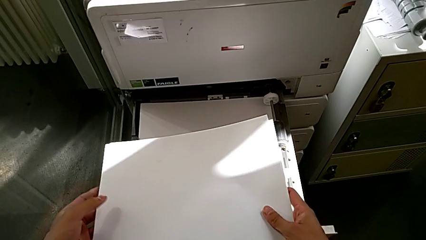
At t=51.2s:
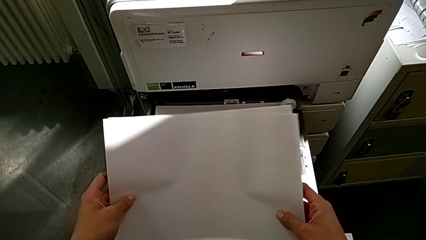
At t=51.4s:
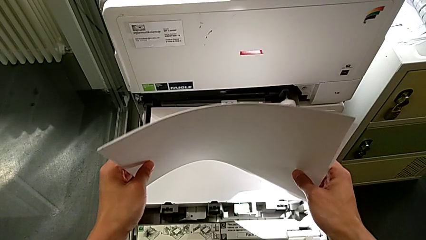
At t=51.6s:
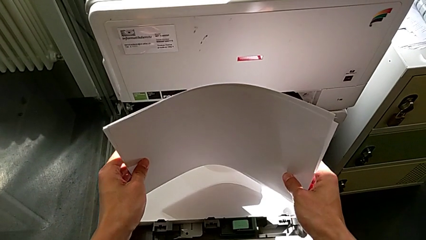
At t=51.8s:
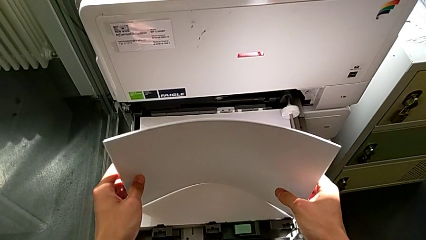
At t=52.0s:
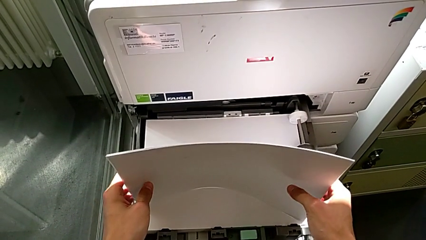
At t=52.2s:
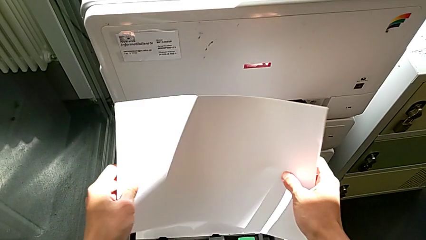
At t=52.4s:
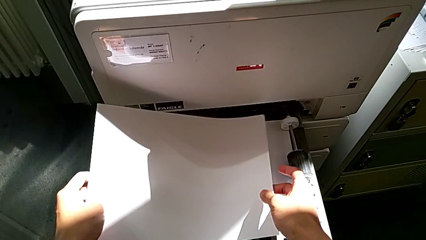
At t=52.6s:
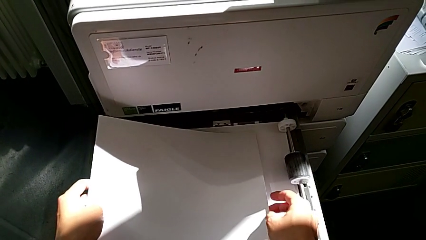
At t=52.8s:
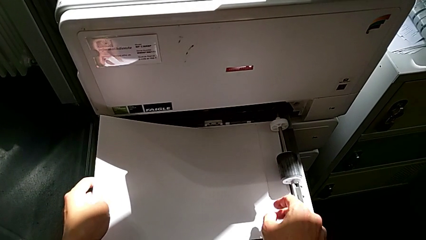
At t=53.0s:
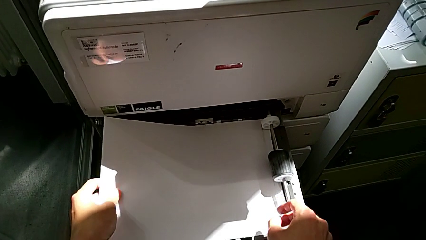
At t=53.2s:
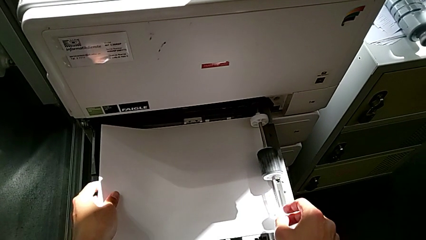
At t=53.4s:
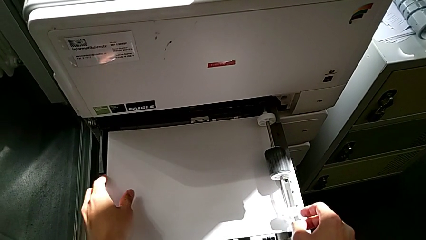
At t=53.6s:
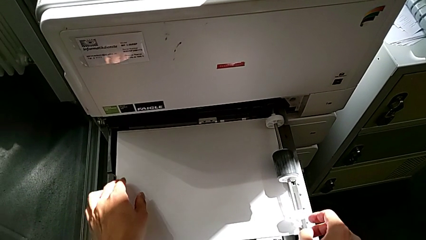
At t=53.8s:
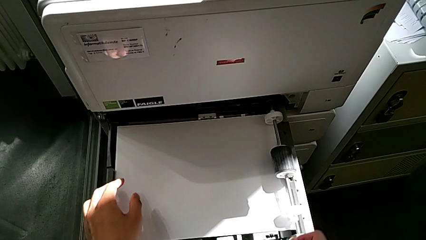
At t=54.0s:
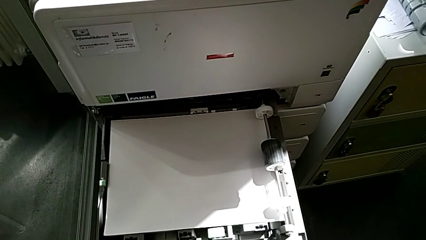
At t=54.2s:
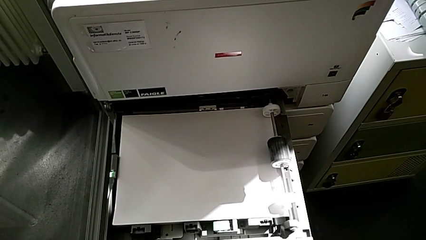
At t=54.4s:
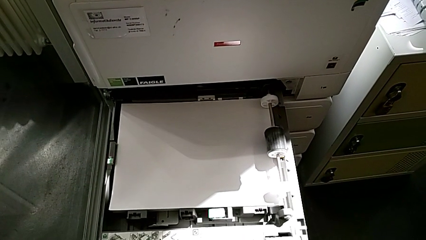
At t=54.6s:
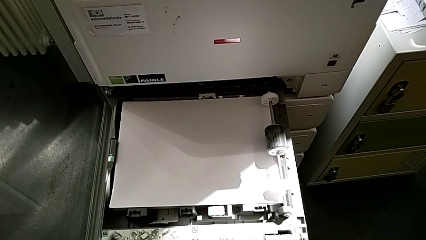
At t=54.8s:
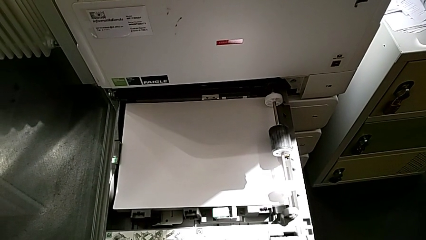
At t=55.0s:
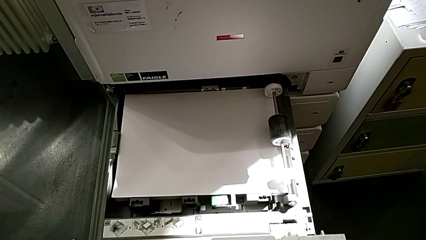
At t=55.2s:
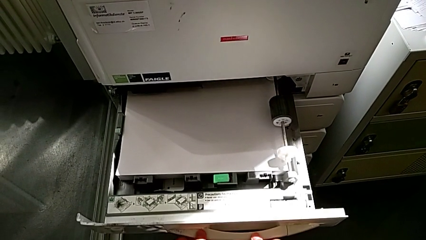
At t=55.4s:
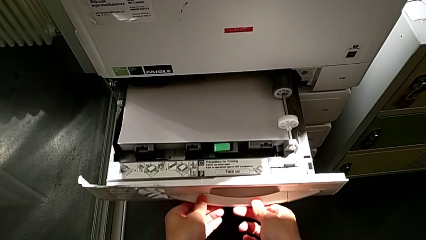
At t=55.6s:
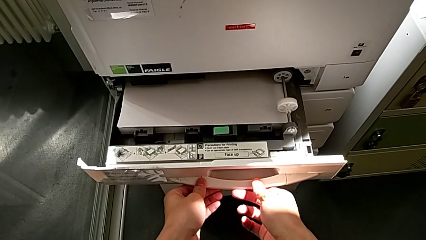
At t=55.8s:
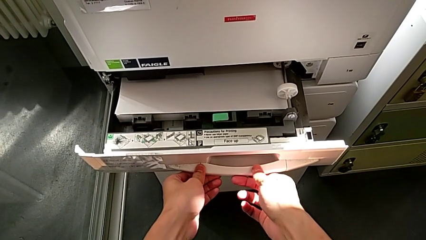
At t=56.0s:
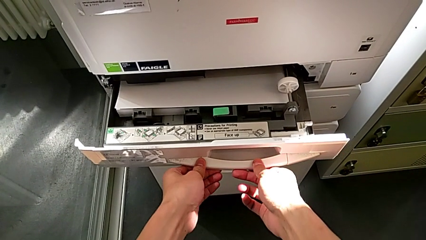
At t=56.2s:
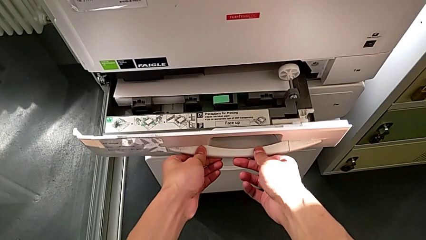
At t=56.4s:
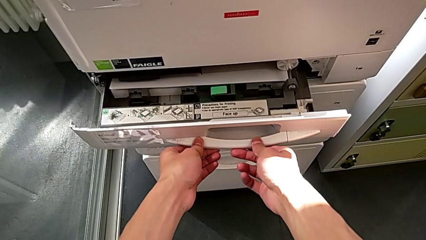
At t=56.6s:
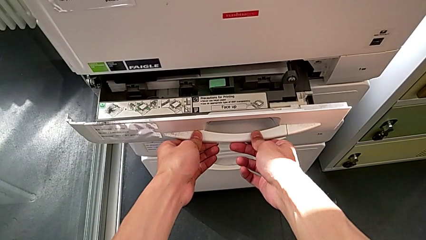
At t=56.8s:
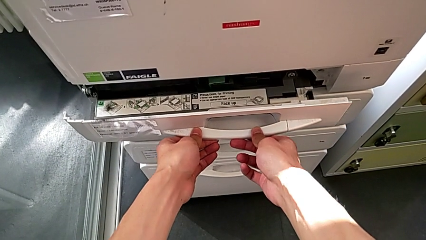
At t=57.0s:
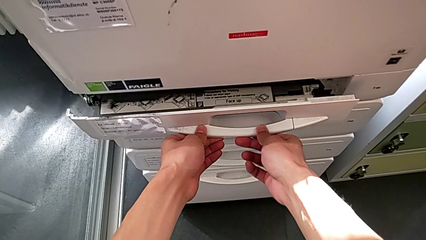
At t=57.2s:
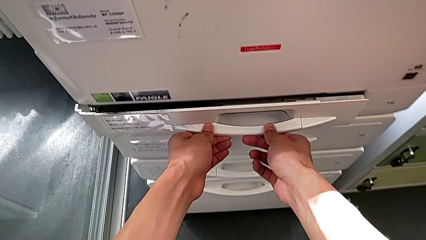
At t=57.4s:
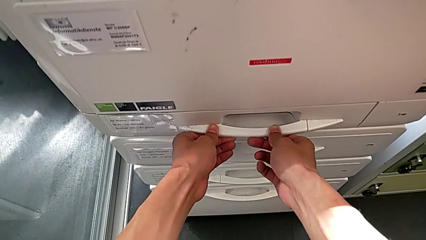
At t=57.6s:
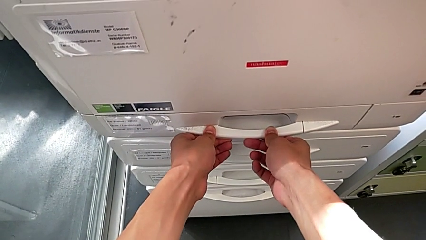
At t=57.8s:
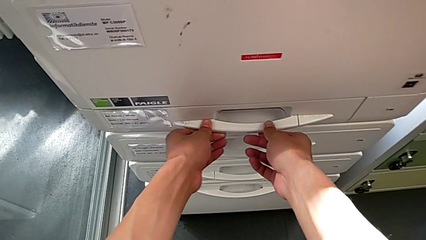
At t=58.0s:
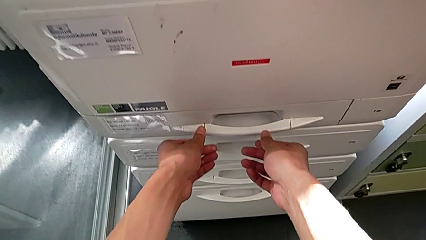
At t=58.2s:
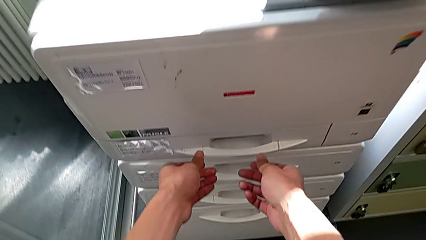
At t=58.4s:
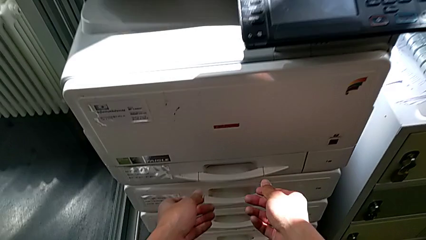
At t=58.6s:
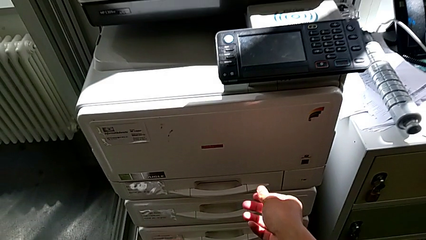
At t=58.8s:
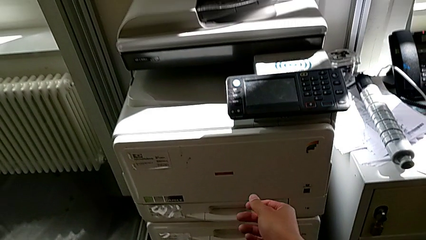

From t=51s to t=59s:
The camera wearer is loading the paper stack into the paper tray. They align the paper stack, insert it and close the paper tray.

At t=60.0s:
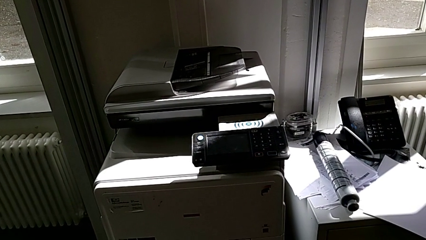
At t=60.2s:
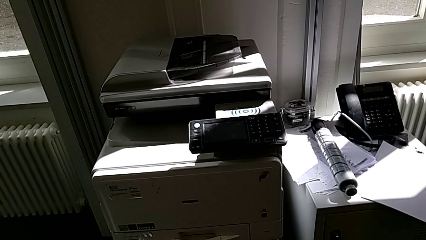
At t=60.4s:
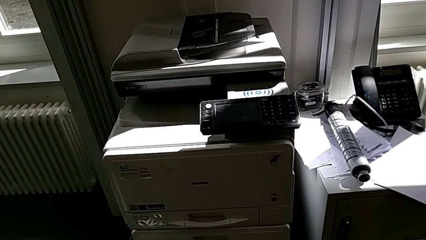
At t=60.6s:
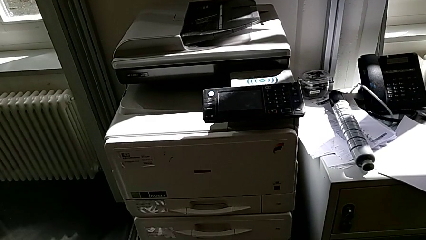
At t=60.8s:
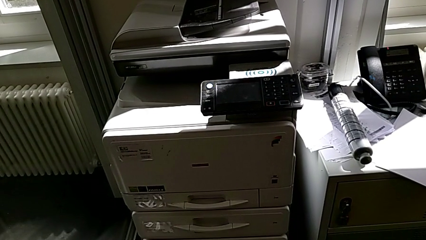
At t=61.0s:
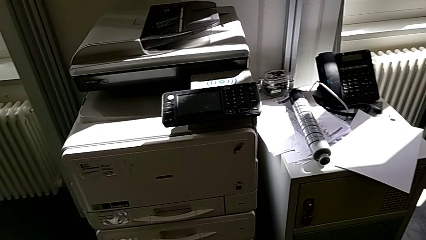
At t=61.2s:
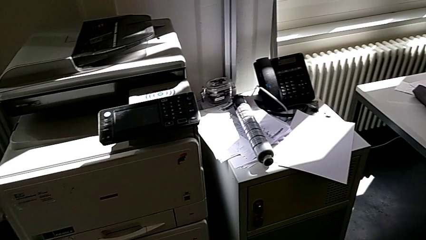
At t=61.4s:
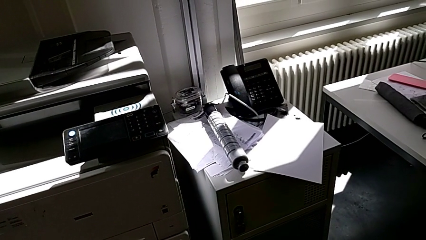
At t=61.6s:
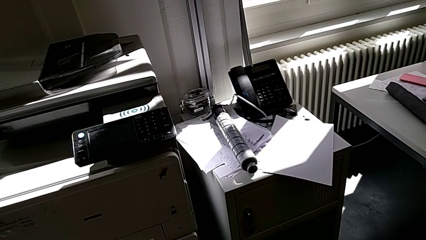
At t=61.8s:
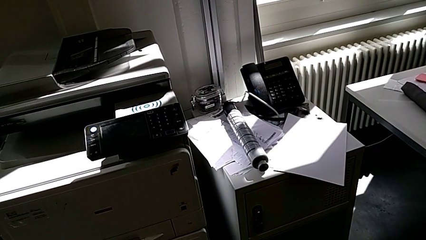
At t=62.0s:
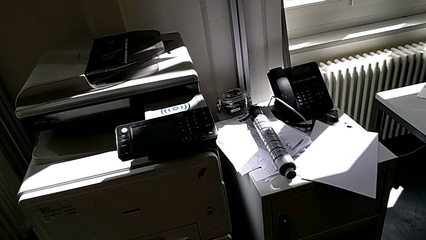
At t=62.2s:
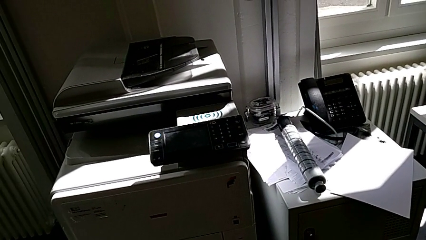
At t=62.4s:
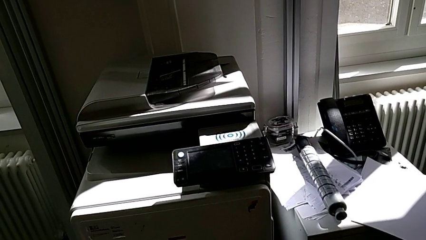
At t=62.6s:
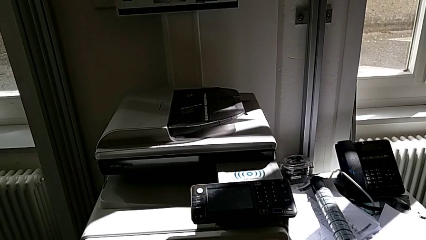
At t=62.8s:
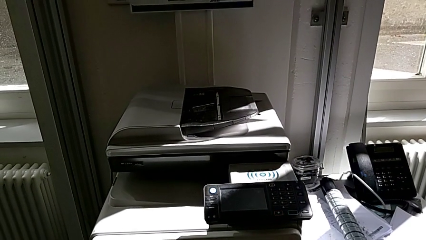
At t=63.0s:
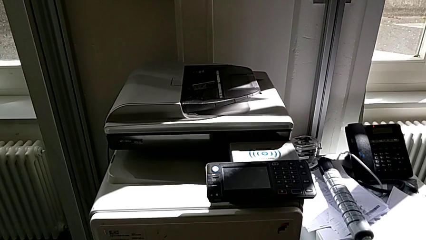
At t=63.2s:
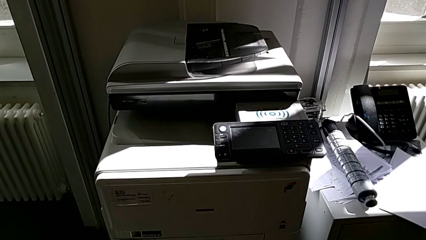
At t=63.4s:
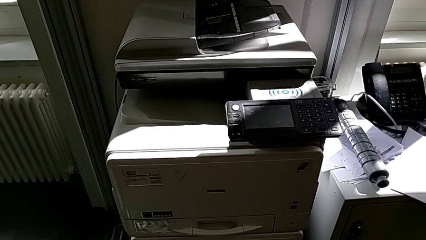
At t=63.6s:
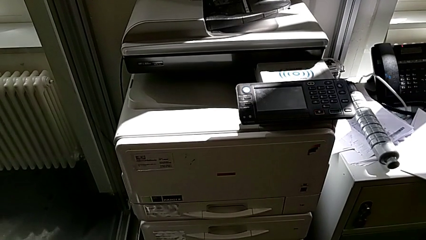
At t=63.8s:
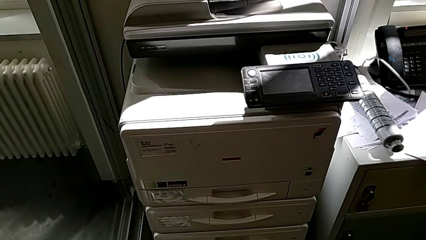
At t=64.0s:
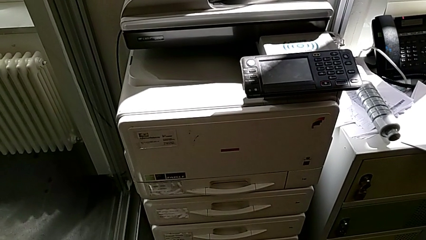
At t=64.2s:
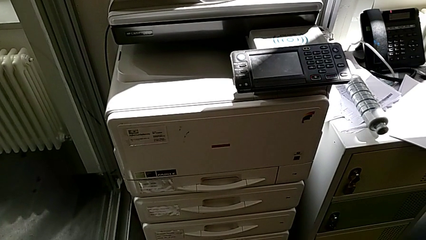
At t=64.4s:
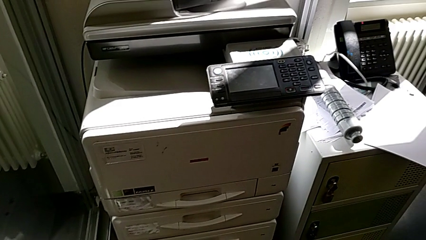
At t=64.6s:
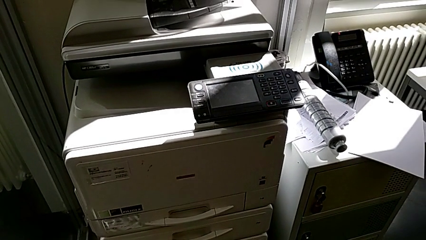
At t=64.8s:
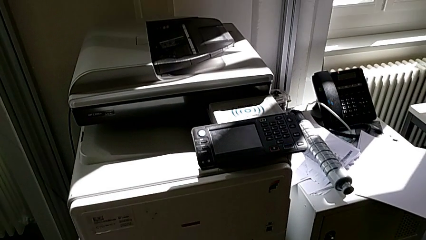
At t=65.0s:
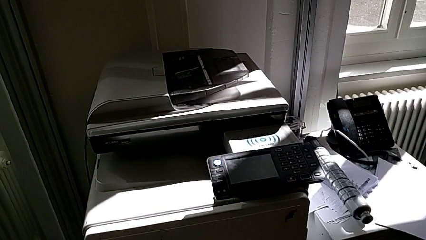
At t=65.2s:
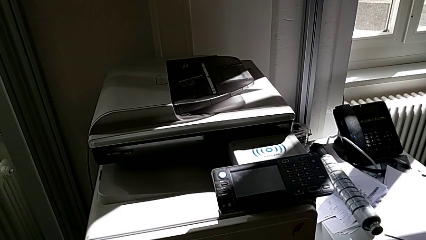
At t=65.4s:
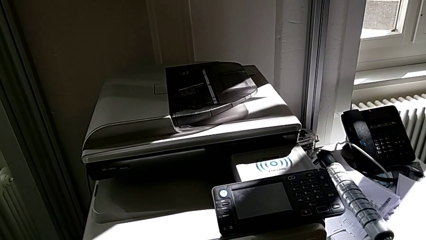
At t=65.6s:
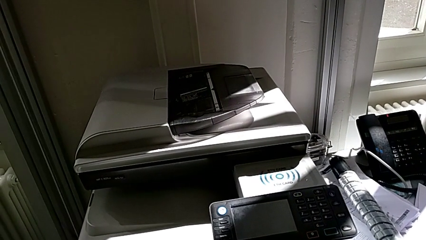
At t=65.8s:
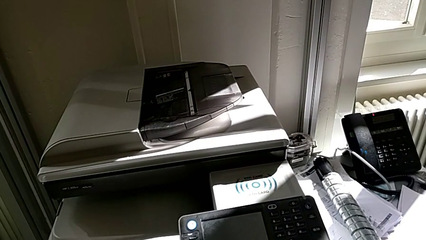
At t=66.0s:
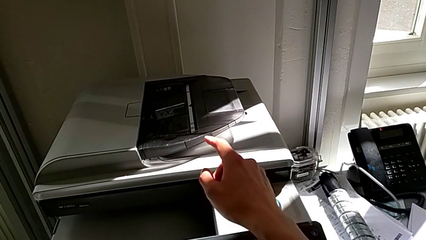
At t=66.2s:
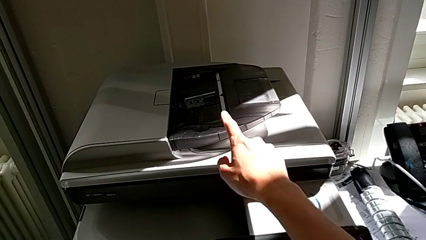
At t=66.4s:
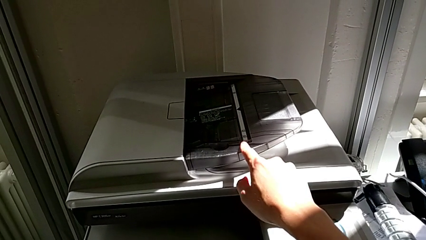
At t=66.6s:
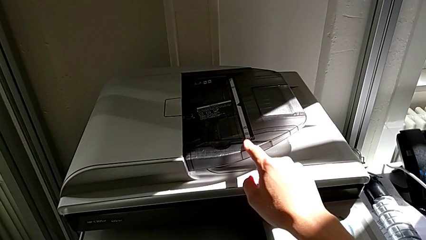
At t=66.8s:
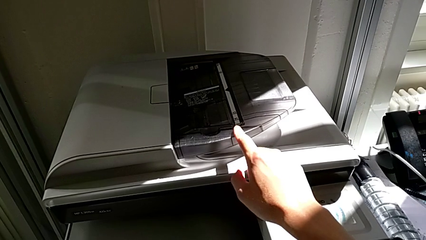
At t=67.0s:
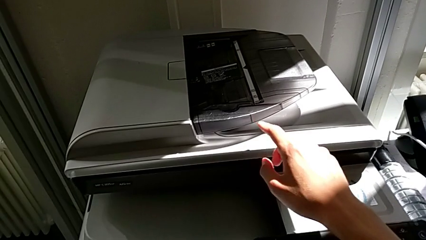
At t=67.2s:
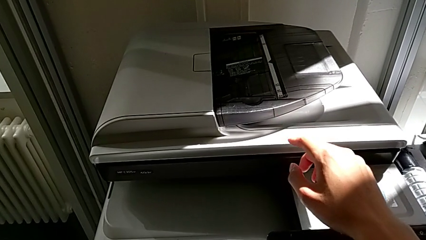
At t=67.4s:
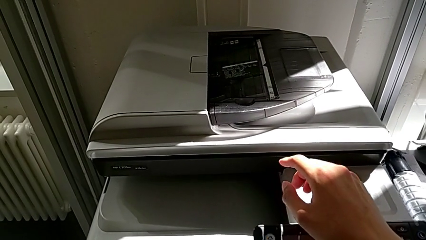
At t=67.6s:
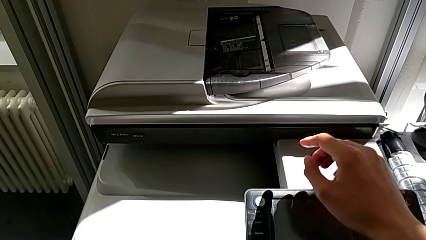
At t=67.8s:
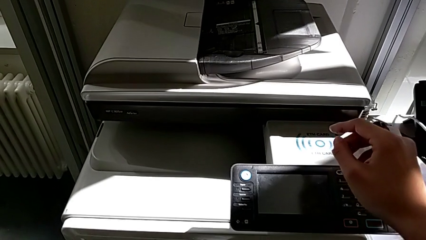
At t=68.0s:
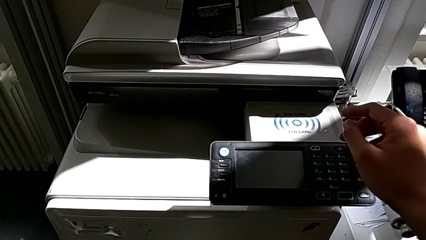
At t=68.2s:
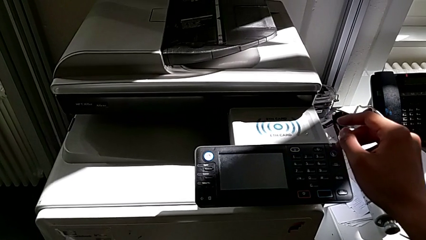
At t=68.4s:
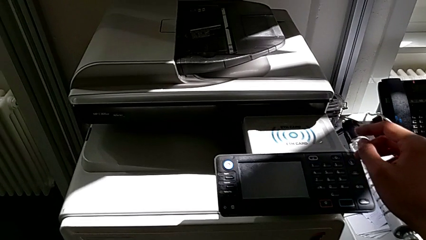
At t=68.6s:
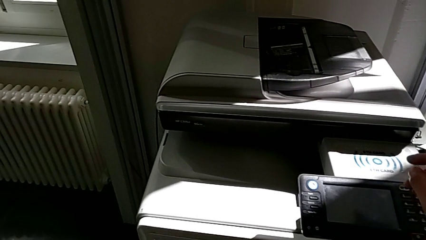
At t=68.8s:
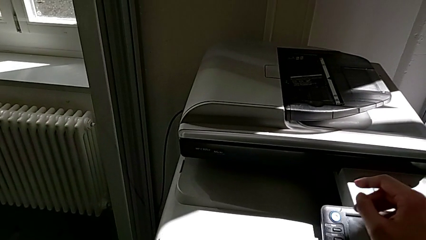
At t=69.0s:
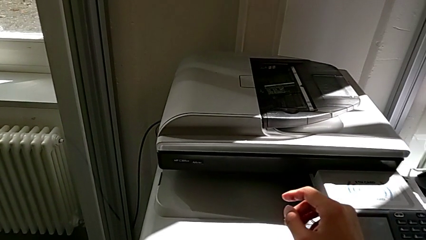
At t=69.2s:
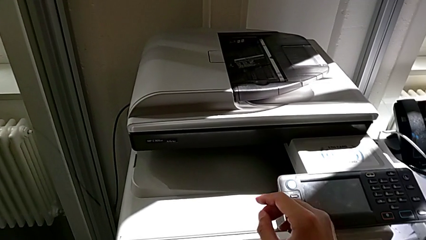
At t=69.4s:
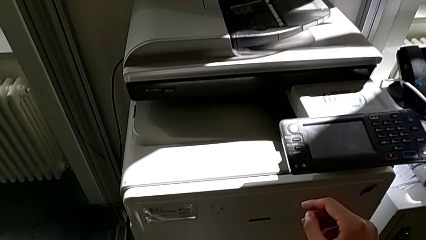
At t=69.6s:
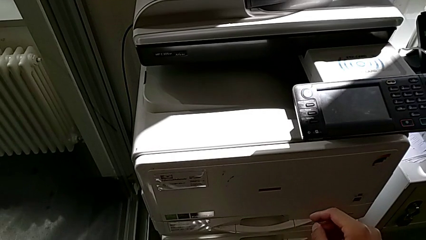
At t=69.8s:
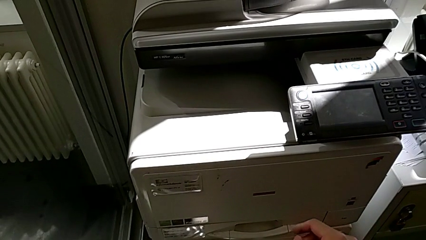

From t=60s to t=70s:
The camera wearer is exchanging the black ink cartridge. They wrongly touch the input tray and begin to inspect the printer.
